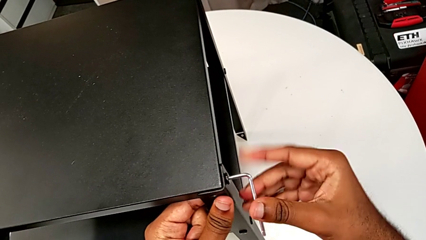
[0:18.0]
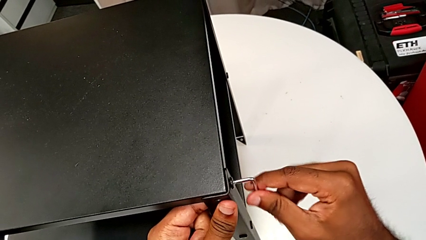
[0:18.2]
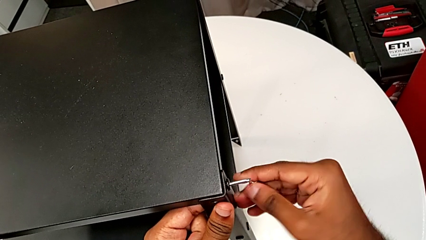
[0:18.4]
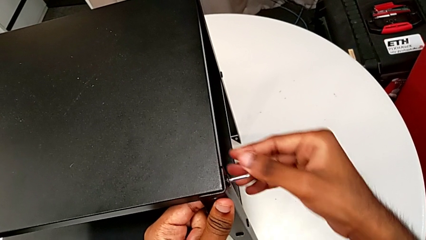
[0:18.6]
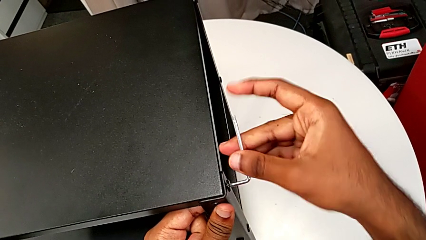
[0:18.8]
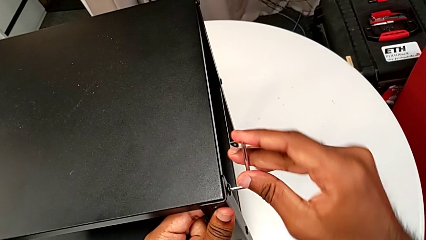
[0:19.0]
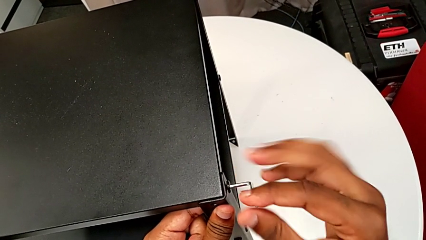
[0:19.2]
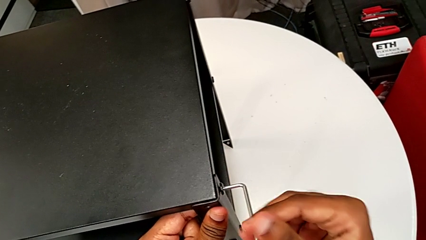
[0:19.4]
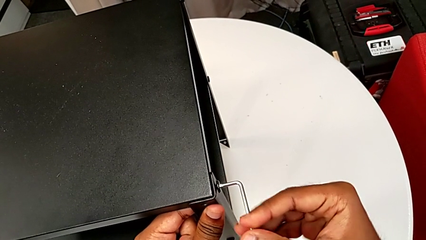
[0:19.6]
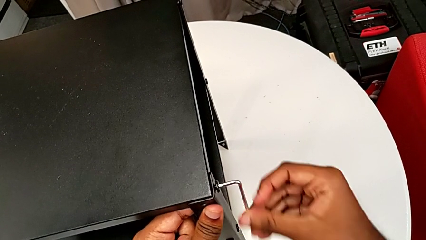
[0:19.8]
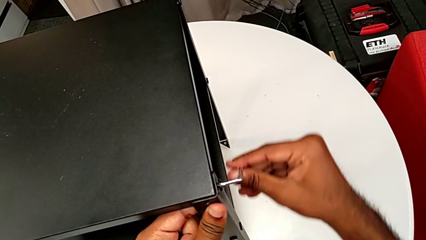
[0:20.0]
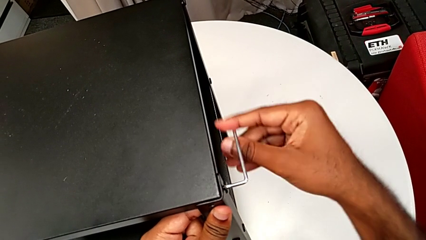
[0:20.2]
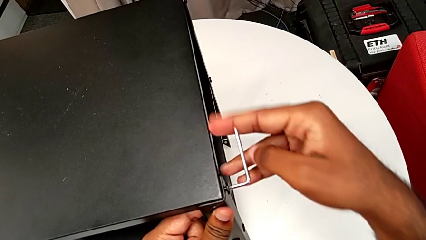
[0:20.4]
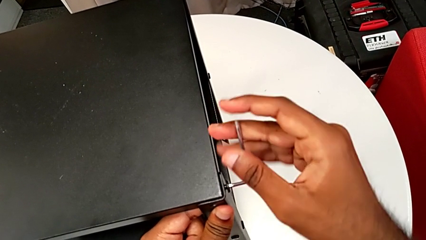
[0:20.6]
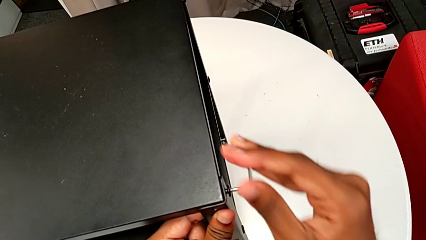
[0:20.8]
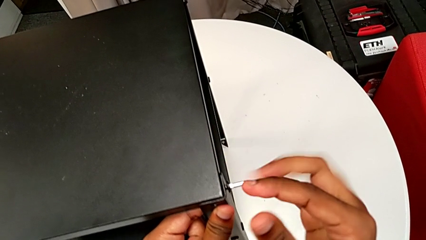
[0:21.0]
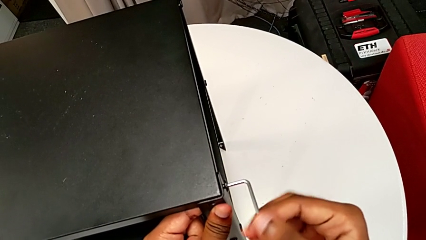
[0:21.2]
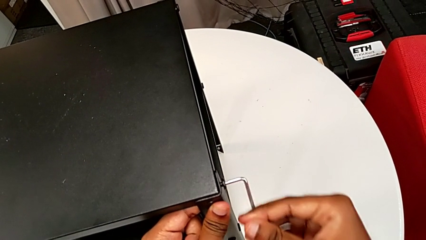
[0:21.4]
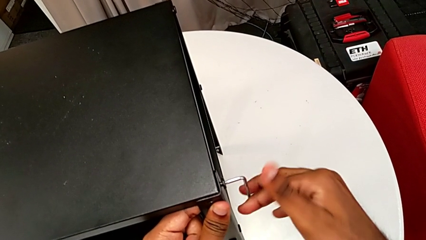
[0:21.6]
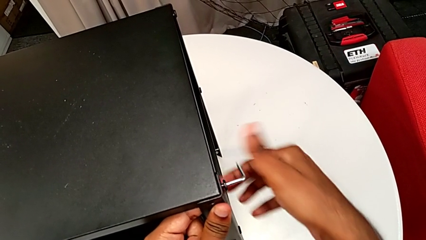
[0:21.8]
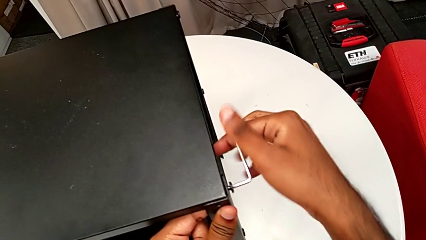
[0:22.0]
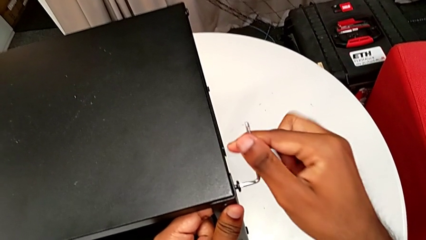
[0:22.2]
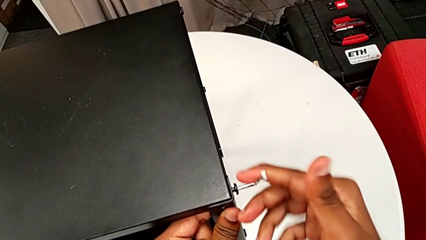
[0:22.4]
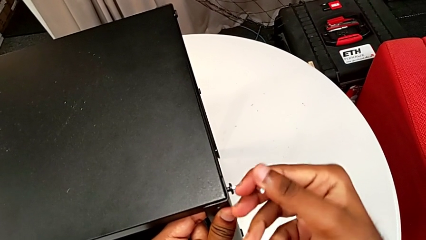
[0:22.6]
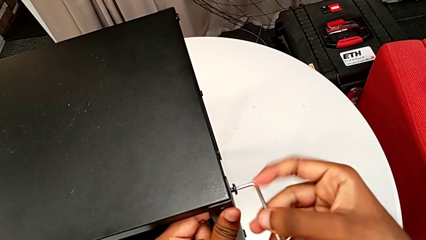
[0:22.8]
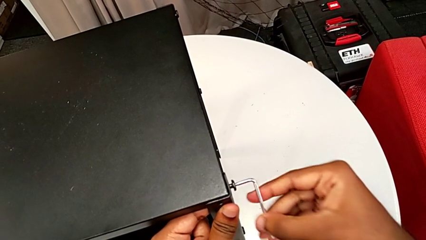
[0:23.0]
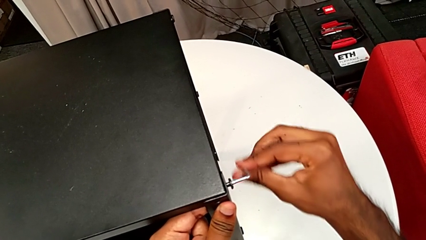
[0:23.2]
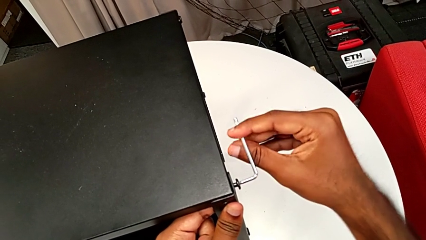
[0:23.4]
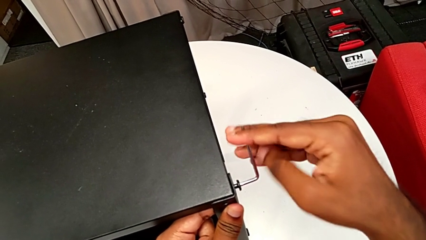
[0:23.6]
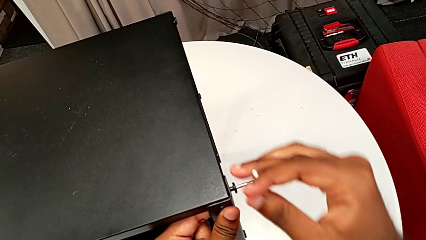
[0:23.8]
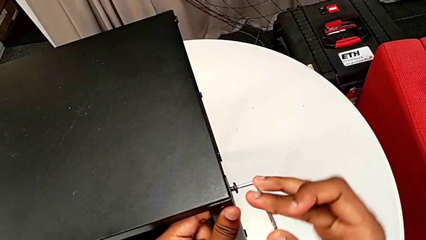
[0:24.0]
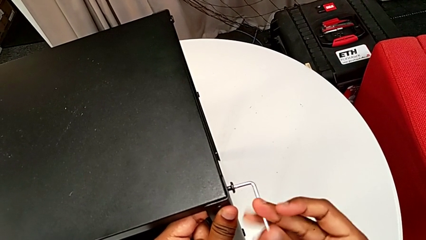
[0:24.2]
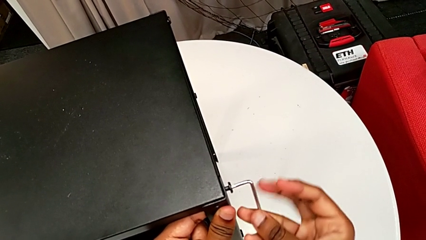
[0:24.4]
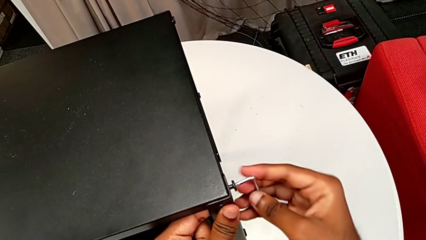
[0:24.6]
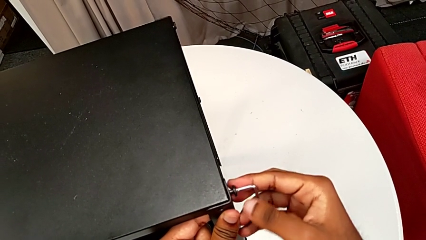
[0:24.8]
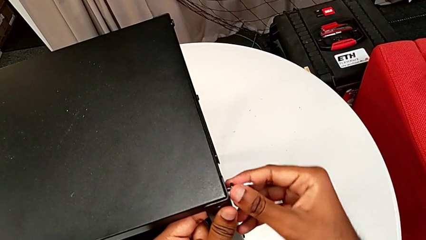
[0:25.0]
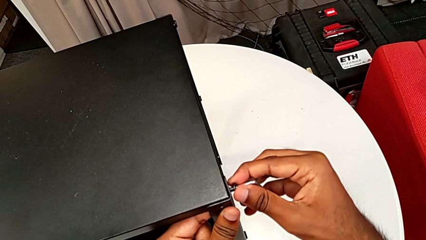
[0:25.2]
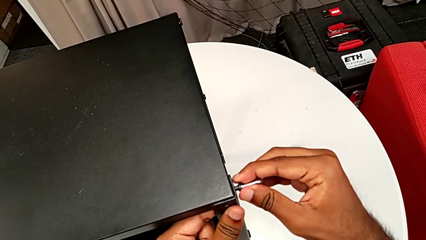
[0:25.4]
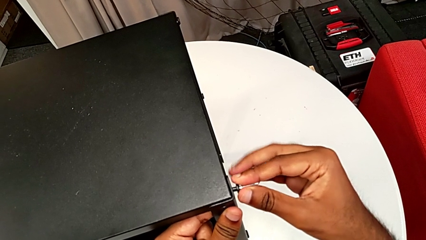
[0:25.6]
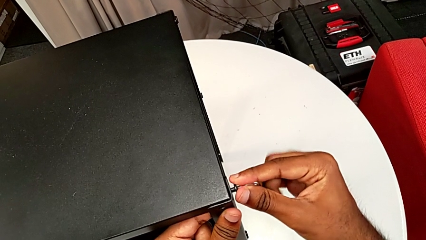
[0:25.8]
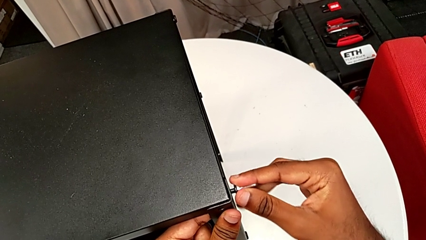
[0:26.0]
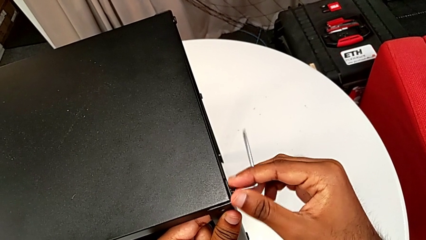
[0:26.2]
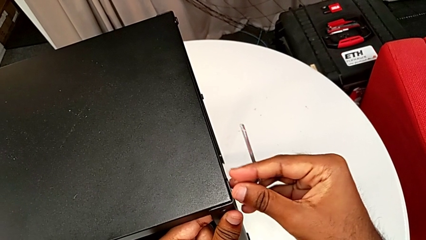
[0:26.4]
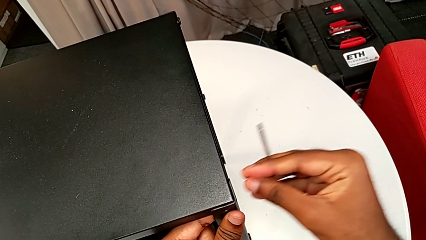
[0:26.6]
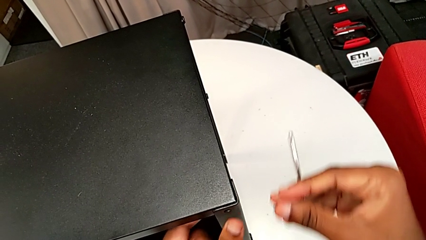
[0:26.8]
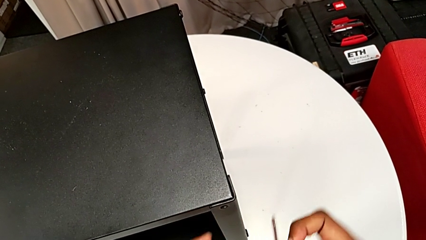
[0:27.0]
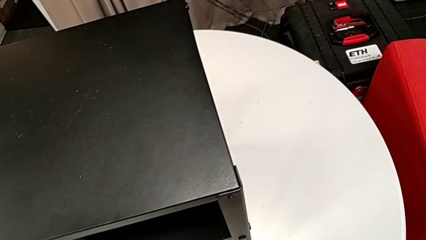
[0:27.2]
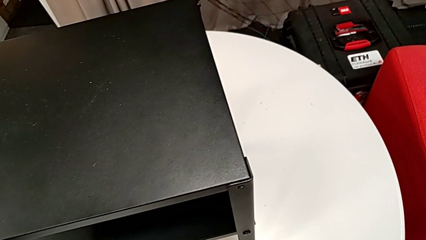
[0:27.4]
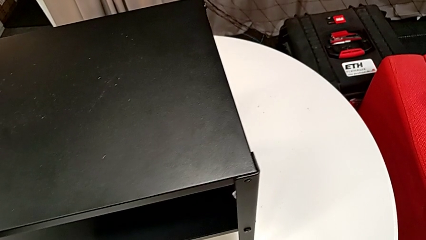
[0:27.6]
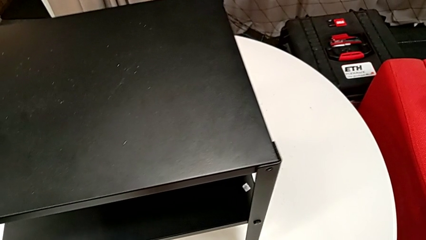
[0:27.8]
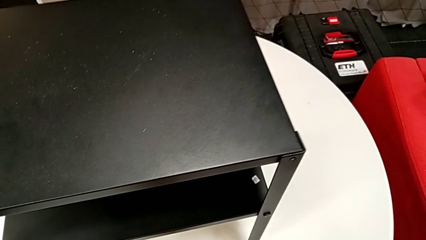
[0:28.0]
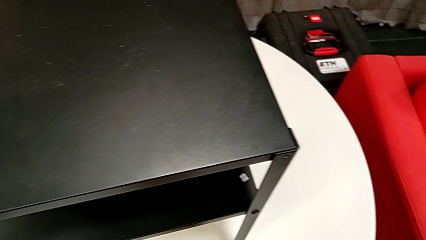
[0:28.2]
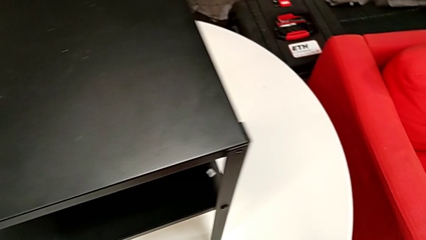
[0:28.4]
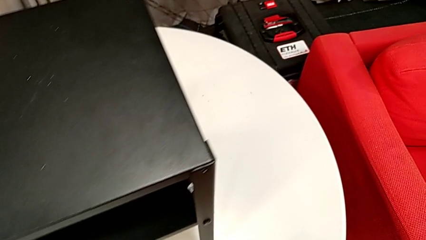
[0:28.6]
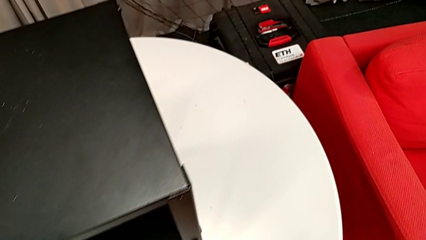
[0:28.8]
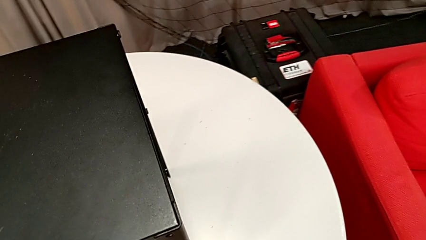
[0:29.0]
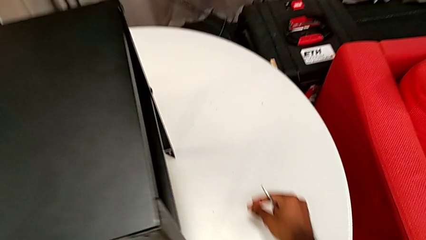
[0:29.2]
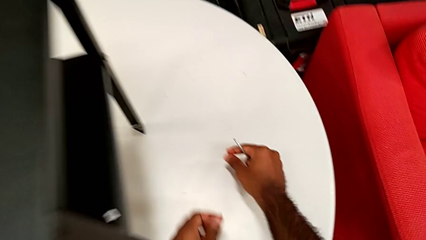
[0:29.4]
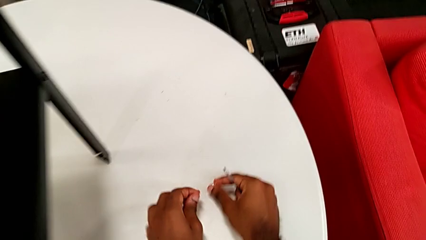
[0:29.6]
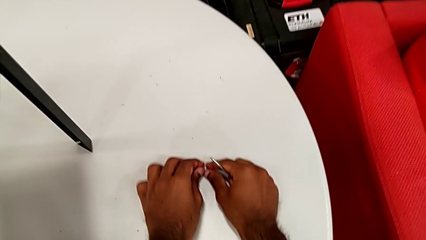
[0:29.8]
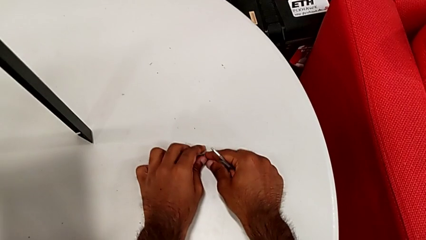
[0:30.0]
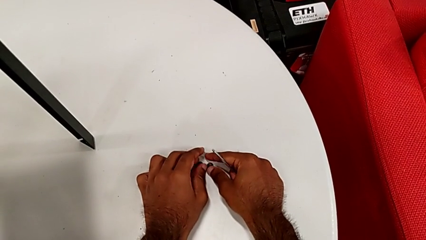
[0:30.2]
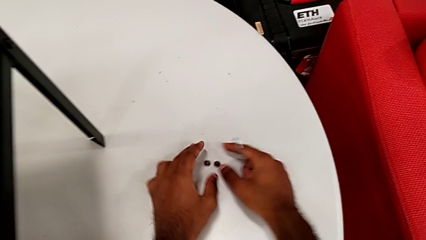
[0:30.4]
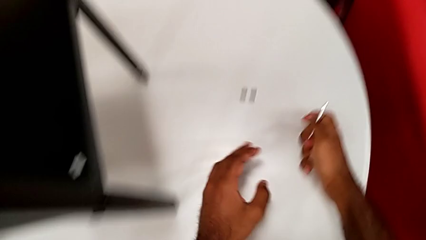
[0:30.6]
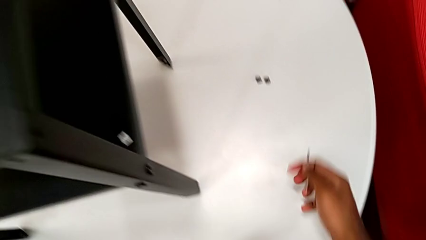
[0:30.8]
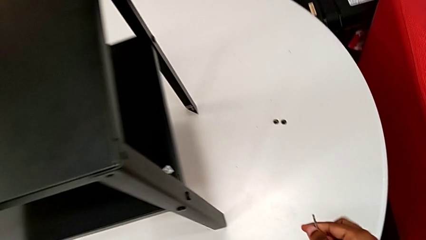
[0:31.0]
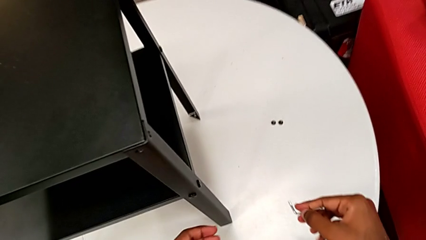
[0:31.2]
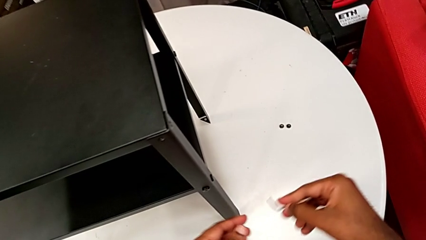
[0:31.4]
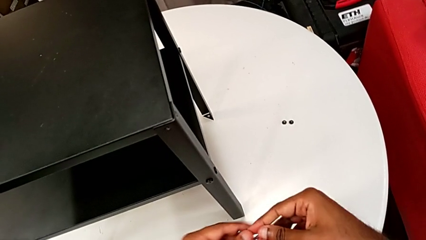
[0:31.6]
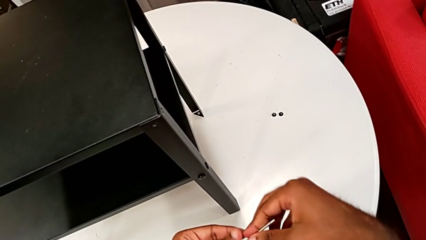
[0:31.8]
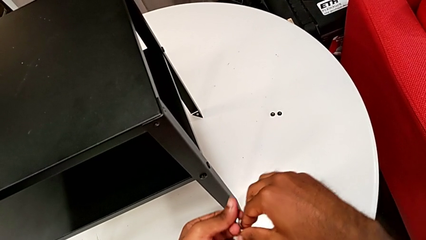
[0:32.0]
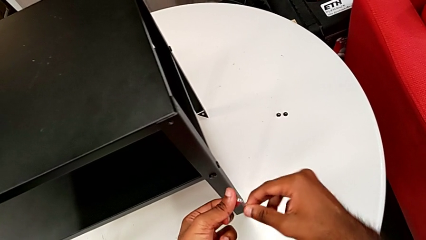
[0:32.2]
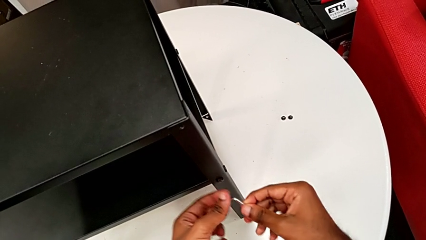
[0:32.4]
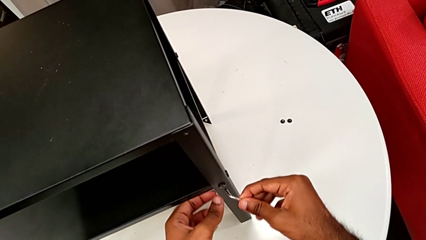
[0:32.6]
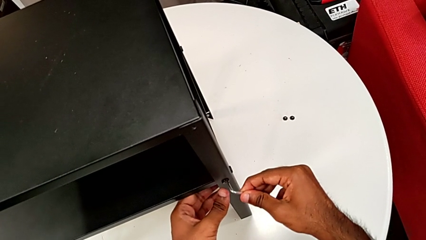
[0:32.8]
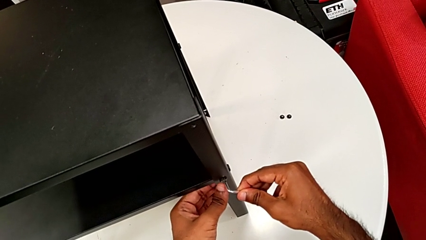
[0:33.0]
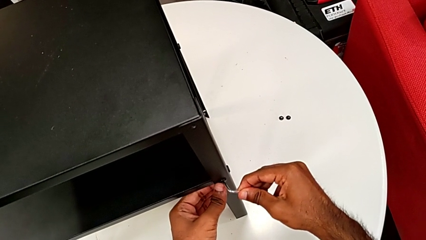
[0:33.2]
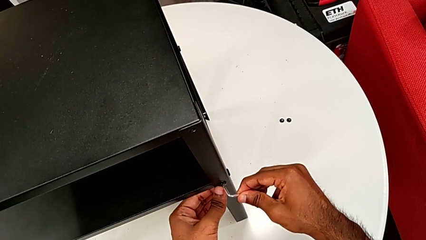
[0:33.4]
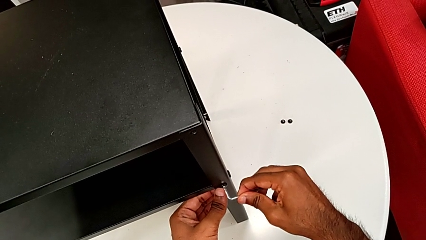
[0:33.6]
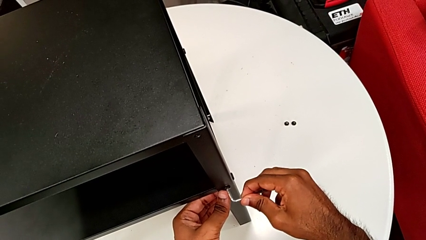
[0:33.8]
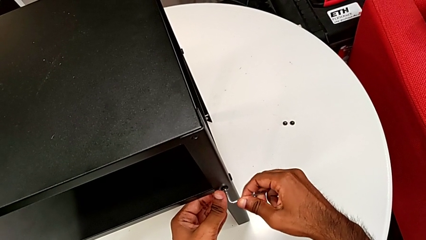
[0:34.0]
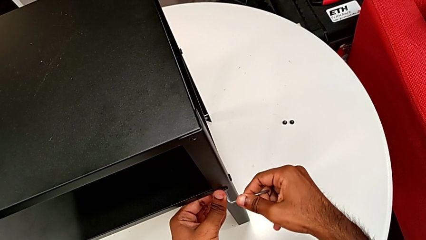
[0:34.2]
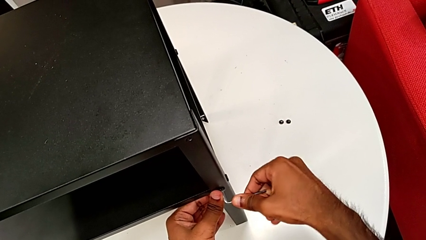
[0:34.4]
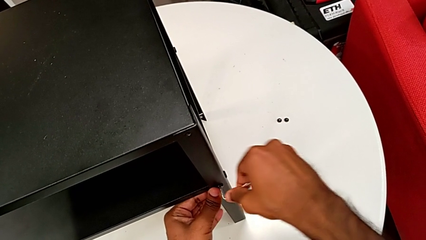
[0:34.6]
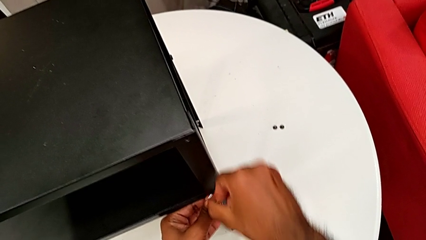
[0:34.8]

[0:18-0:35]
The camera wearer is disassembling the first leg of the nightstand. They keep unscrewing the hex socket head, disassemble it with the right hand, withdraw the Allen wrench with the right hand, place the hex socket head, approach the Allen wrench and insert it.
